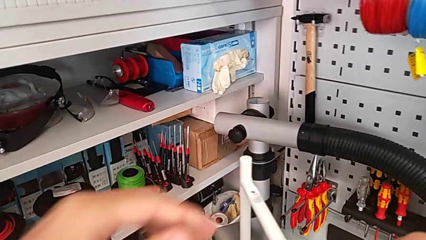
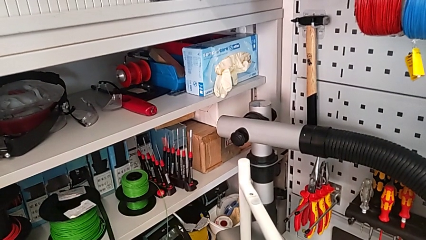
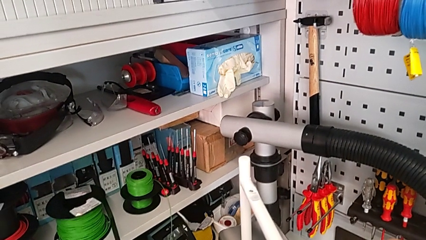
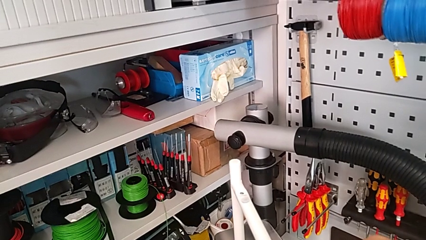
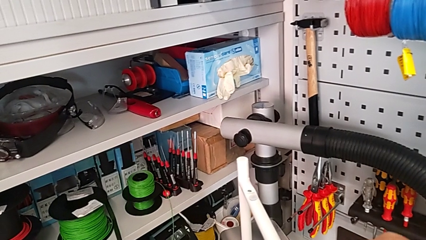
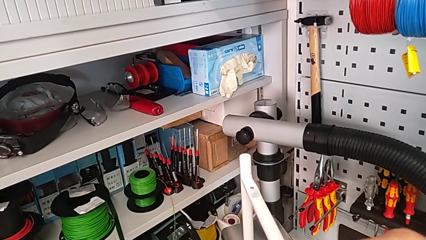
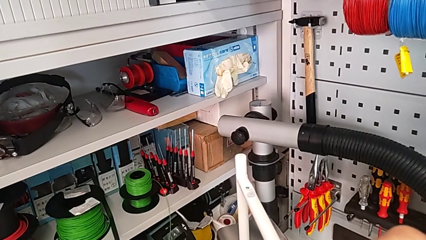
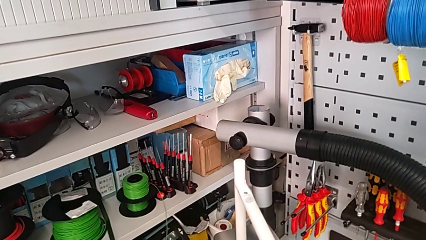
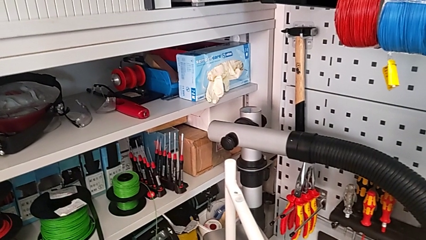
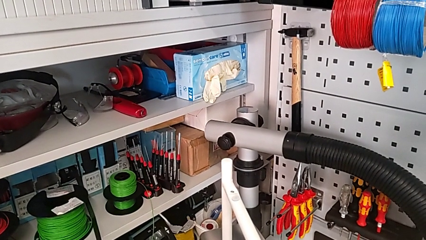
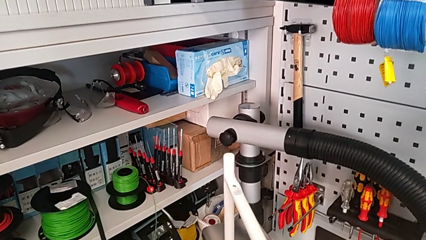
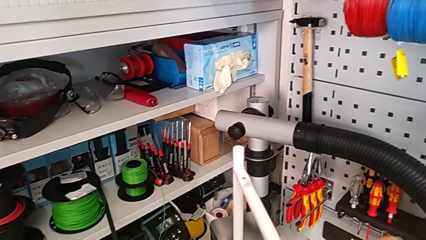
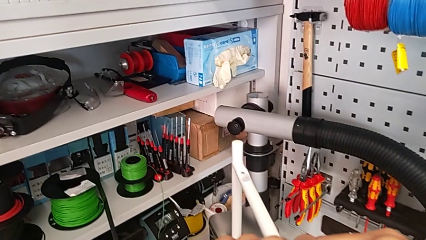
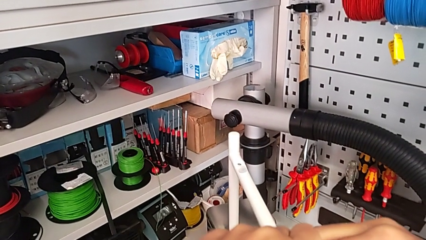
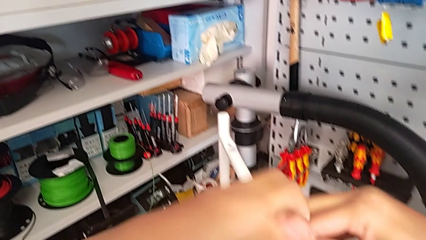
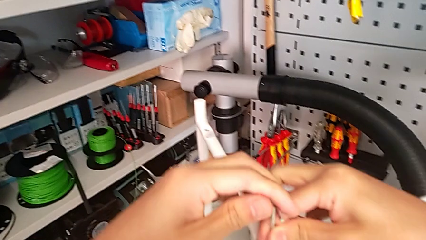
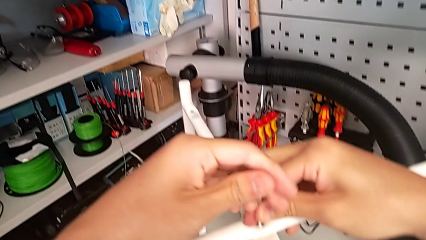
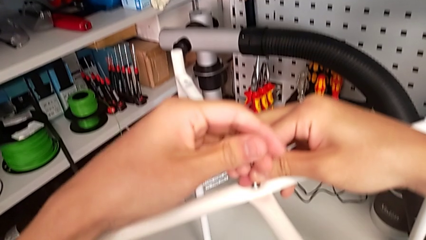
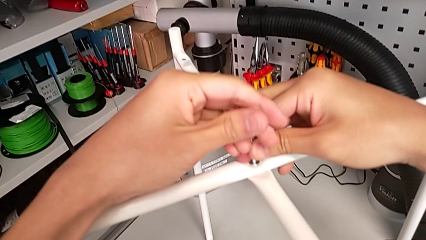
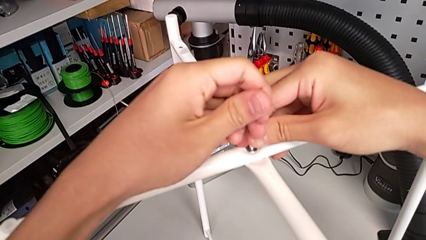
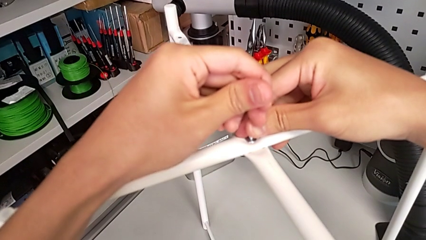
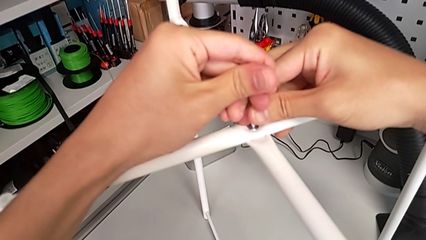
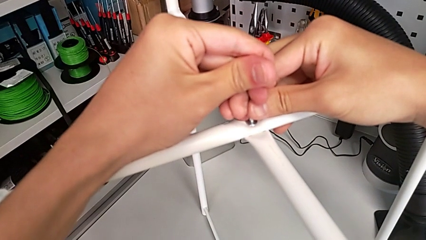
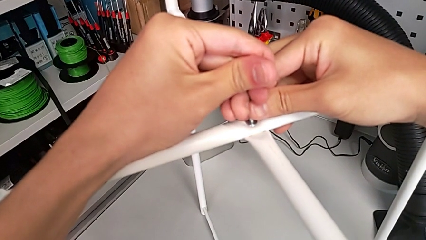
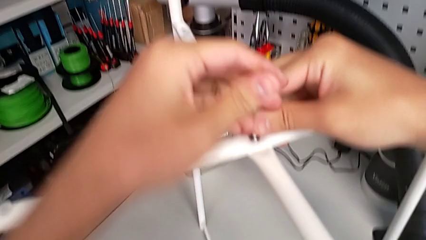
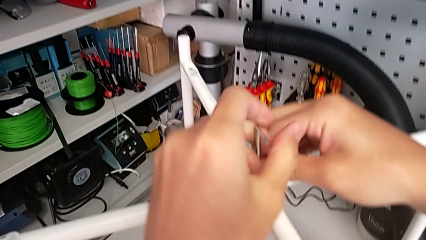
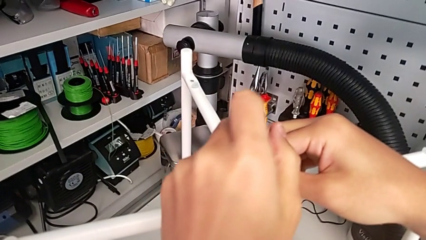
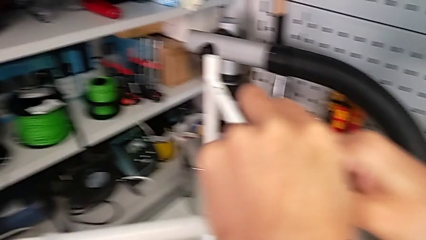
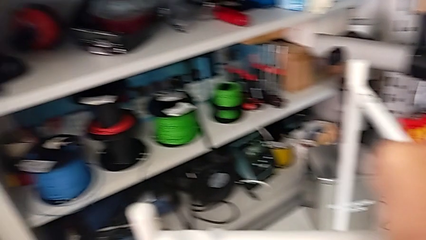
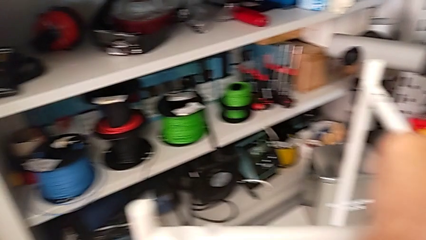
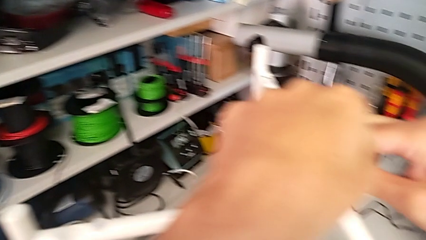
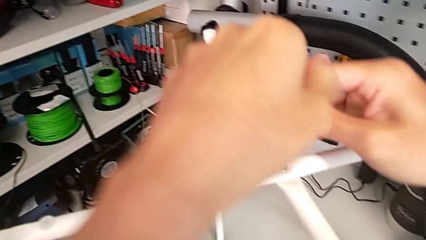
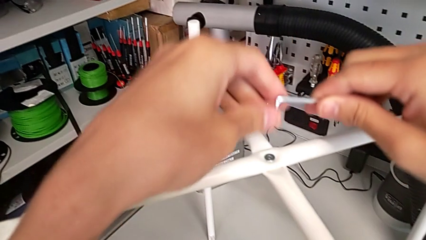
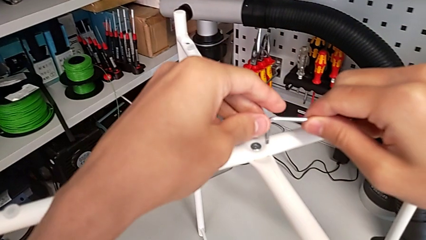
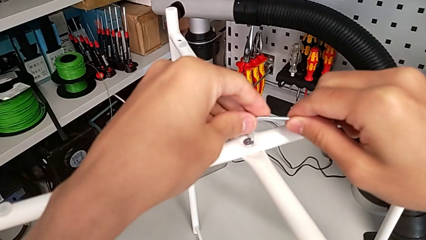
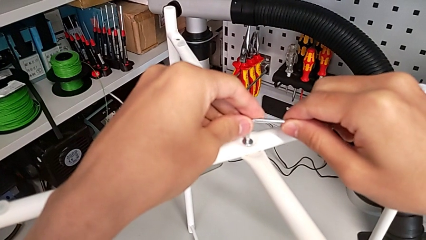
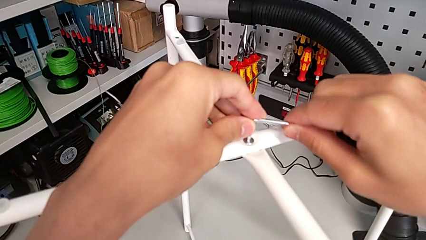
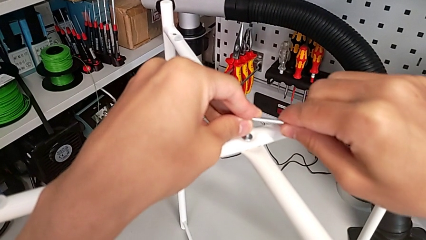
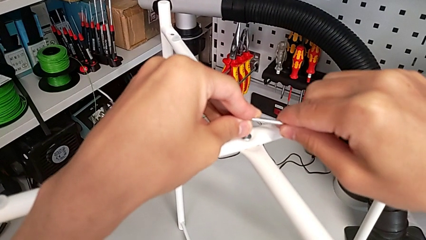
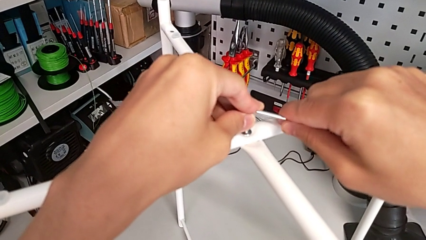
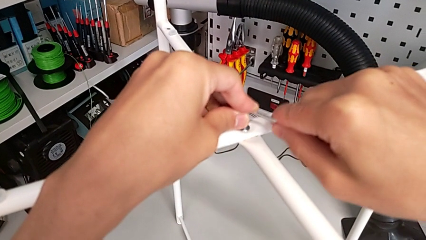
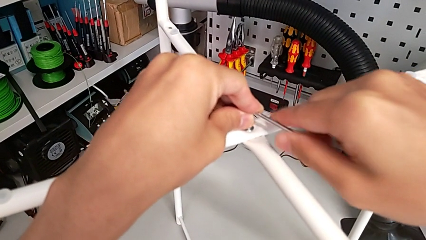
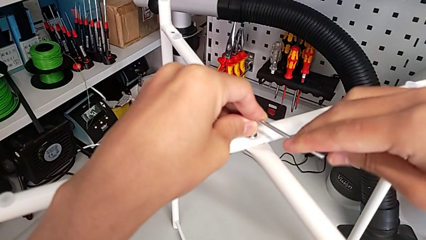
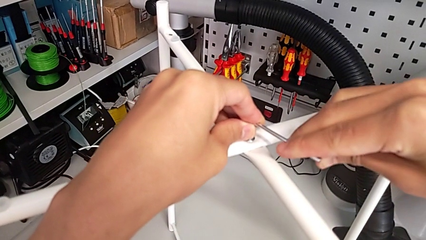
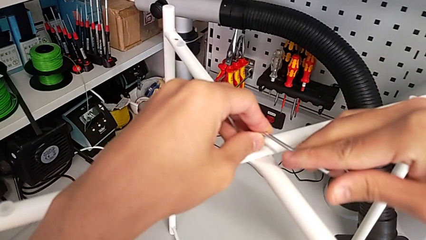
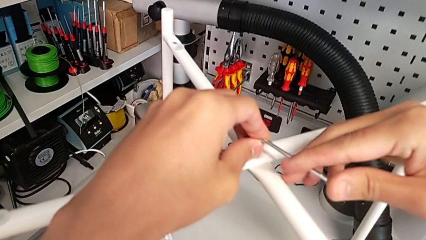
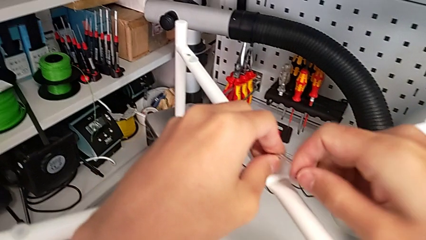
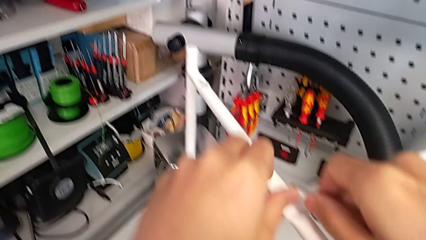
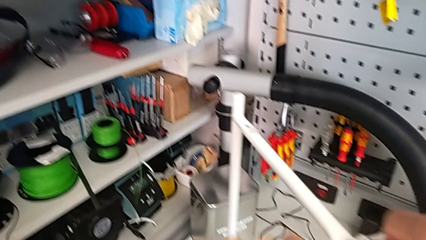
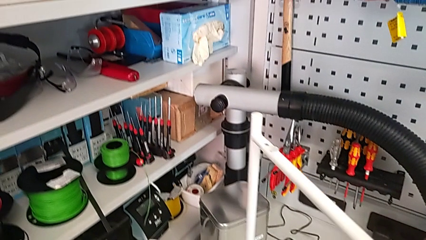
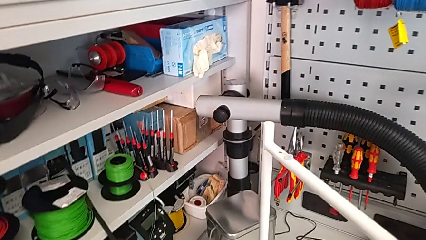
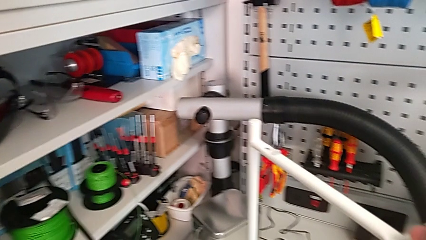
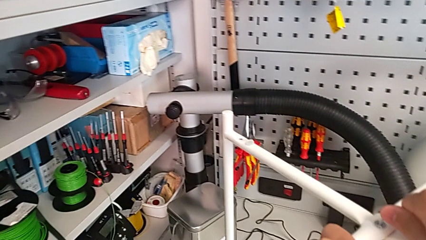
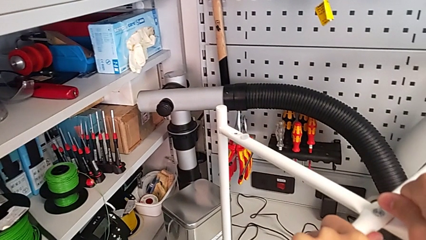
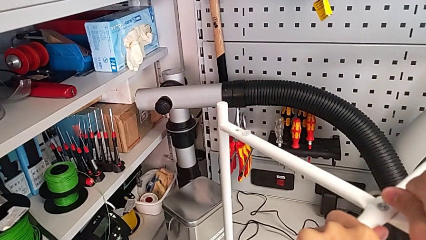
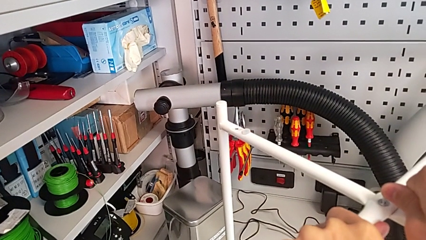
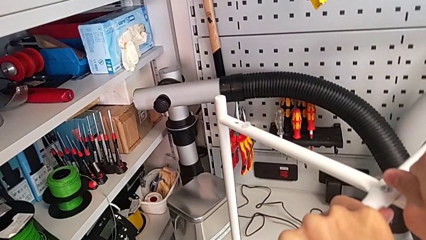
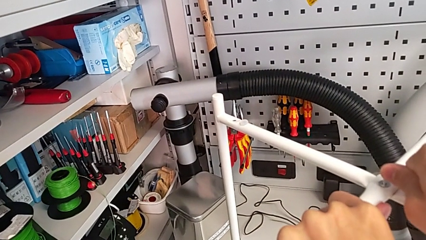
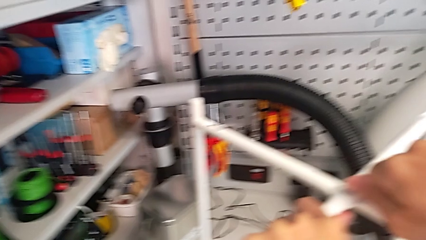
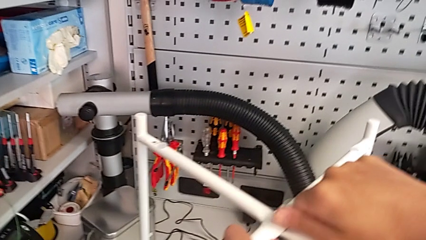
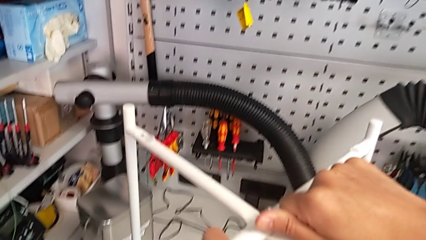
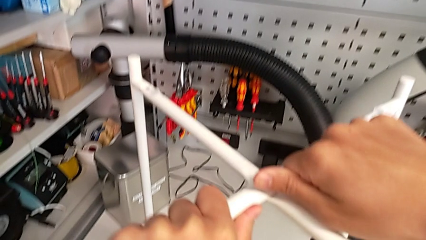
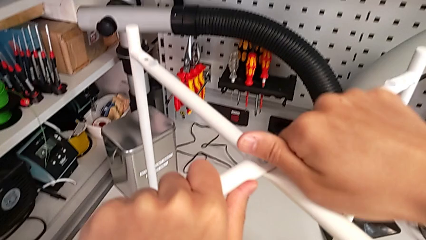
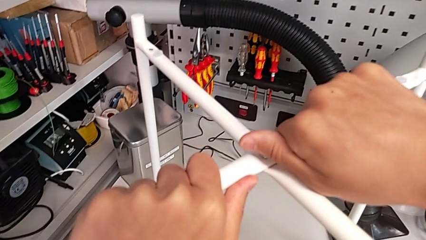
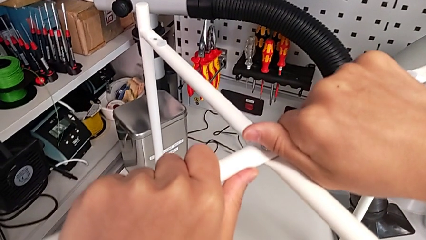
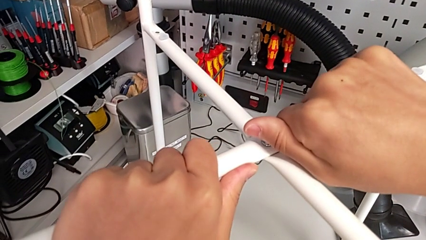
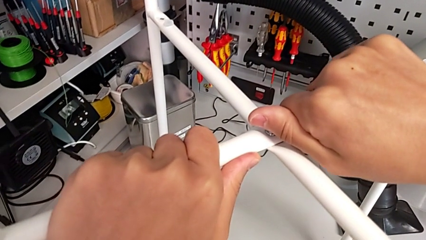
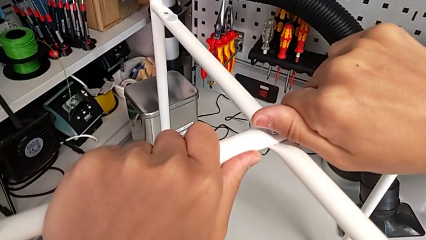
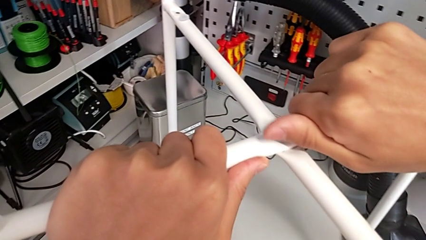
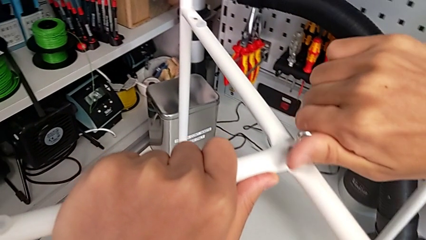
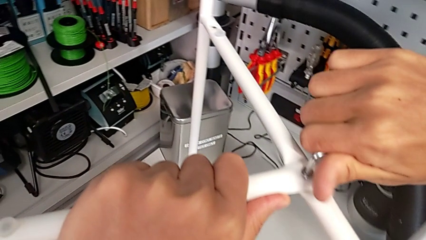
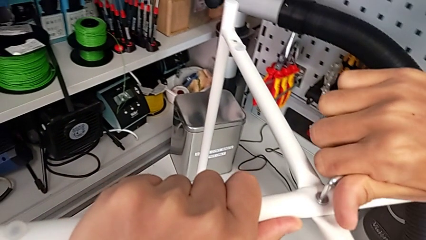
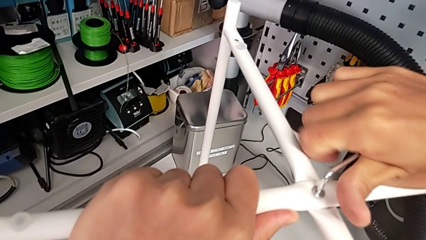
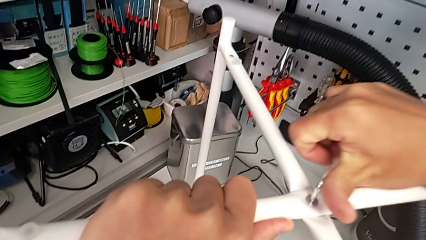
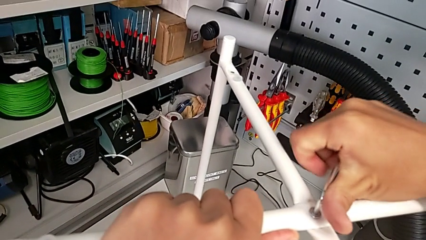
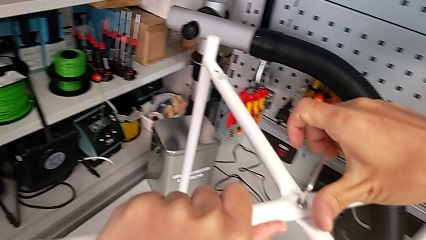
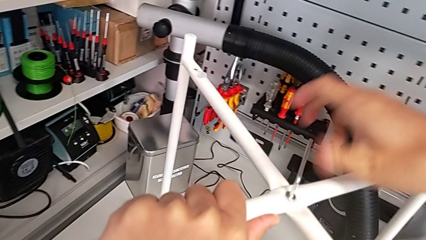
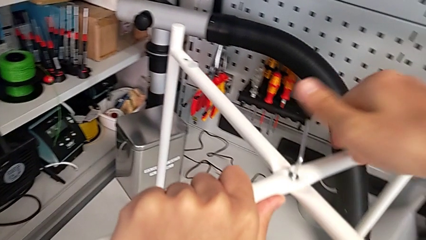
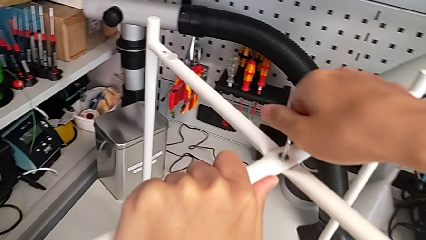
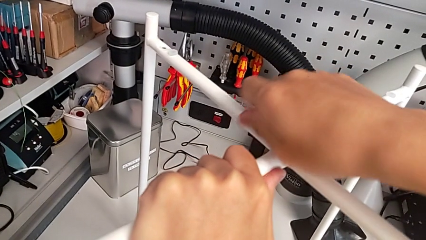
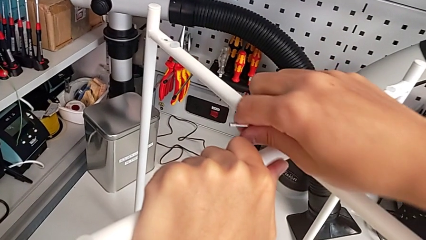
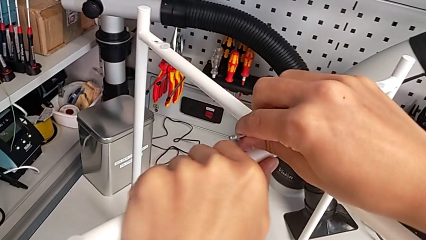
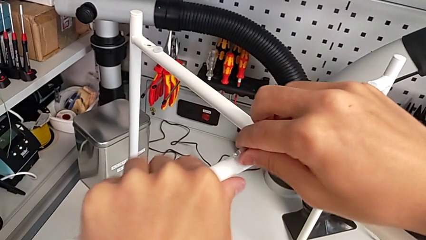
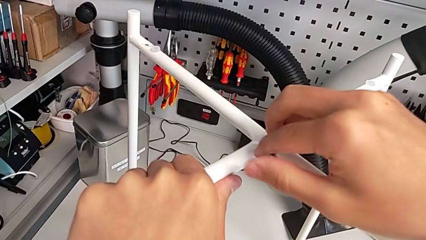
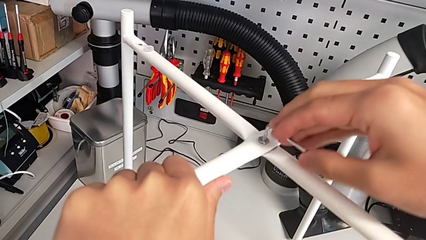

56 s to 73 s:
The camera wearer is unscrewing the top hex socket head of the table's legs. They keep unscrewing the hex socket head, withdraw the Allen wrench, rotate it, insert it, wrongly unscrew the hex socket head and begin to unscrew it.
